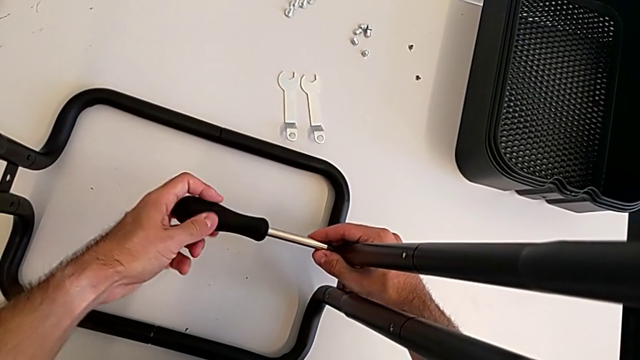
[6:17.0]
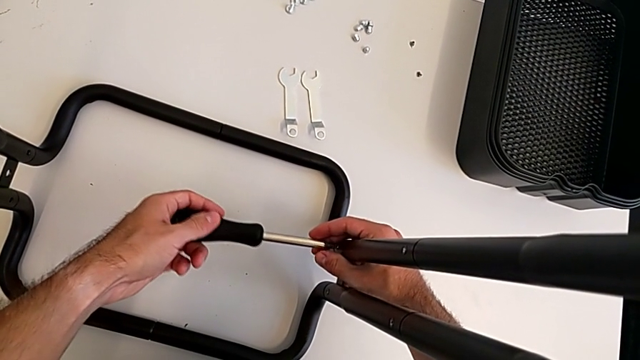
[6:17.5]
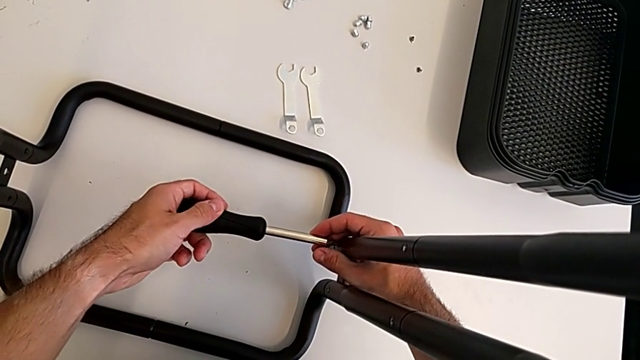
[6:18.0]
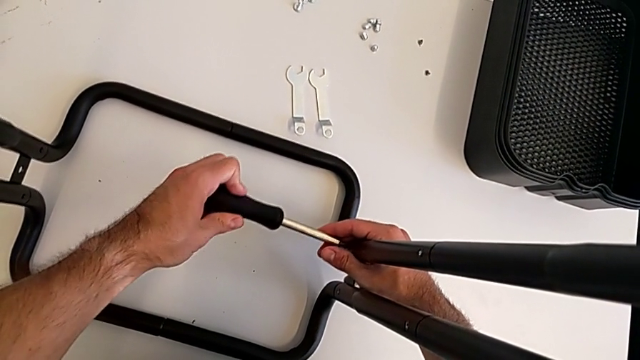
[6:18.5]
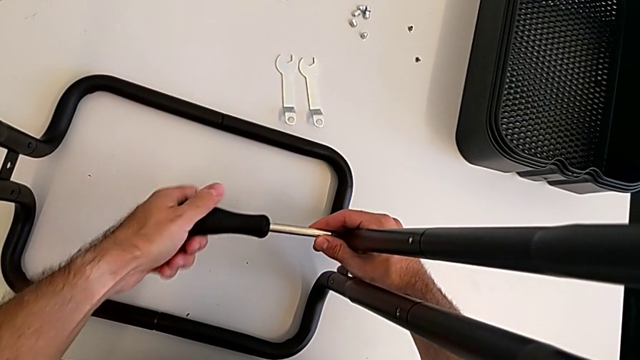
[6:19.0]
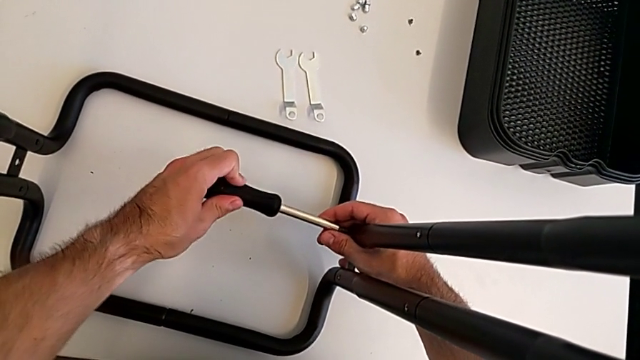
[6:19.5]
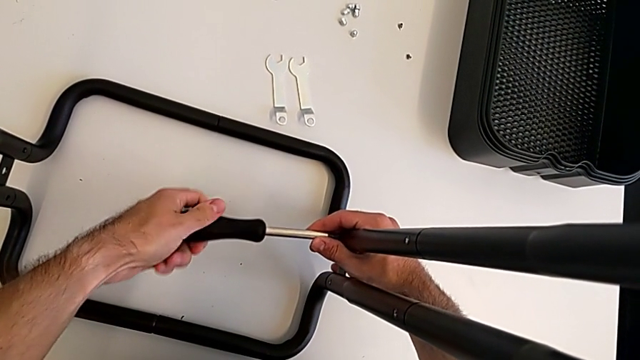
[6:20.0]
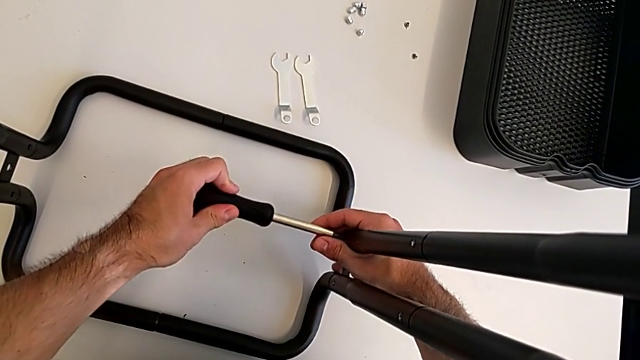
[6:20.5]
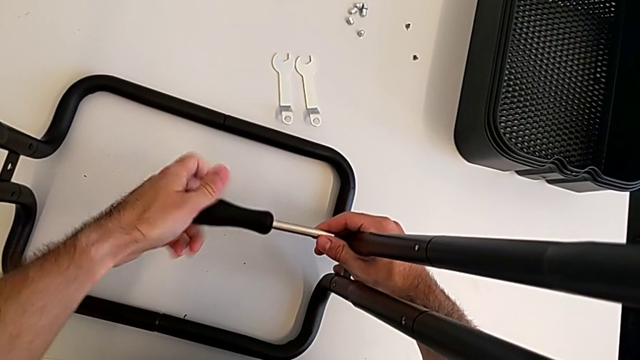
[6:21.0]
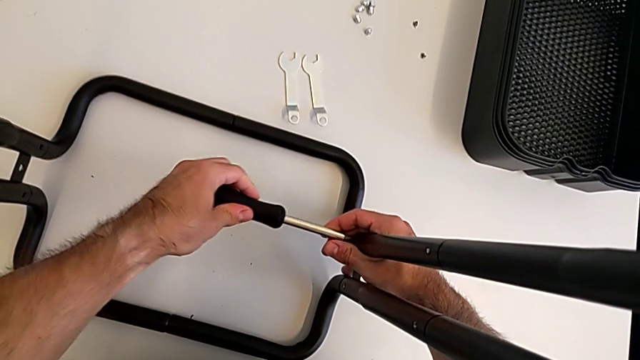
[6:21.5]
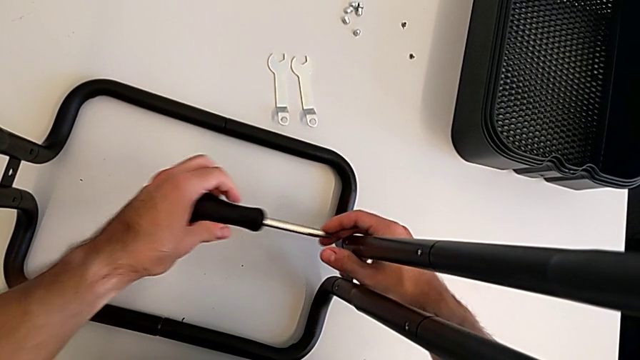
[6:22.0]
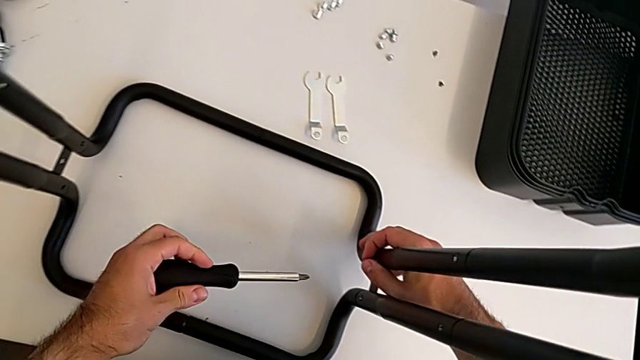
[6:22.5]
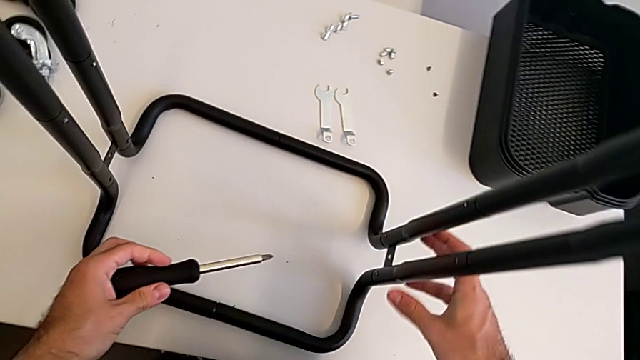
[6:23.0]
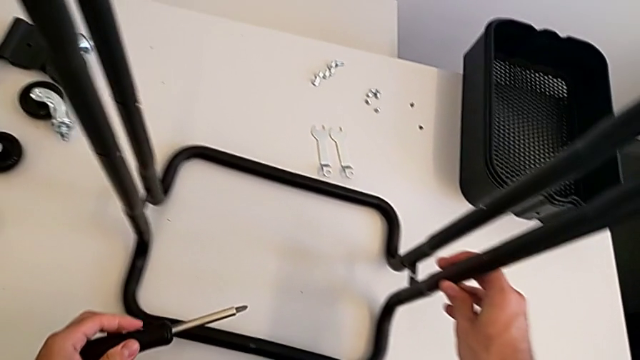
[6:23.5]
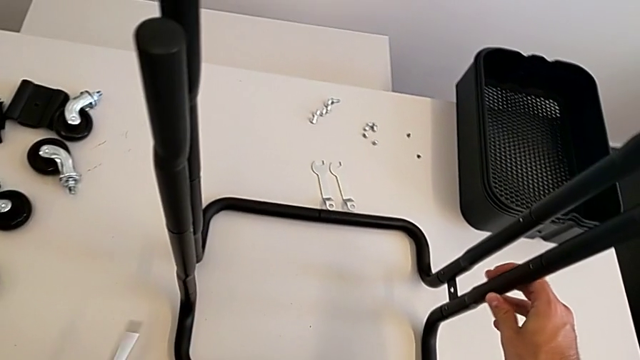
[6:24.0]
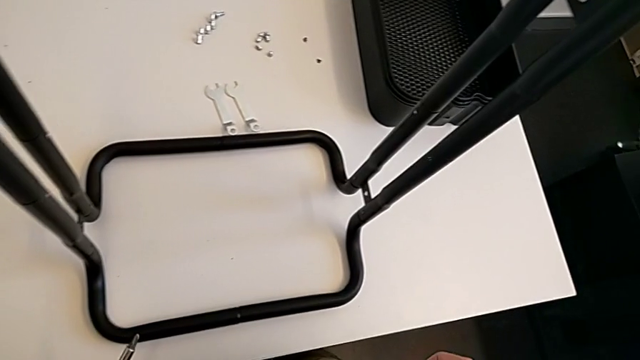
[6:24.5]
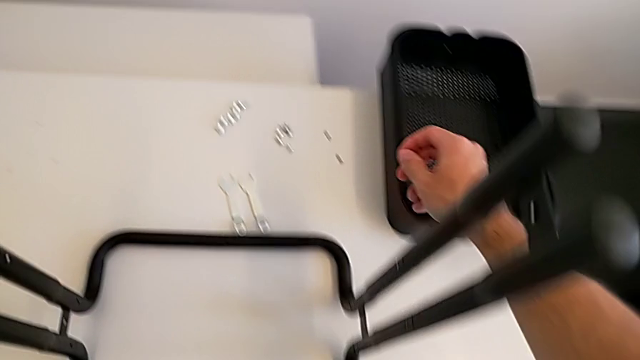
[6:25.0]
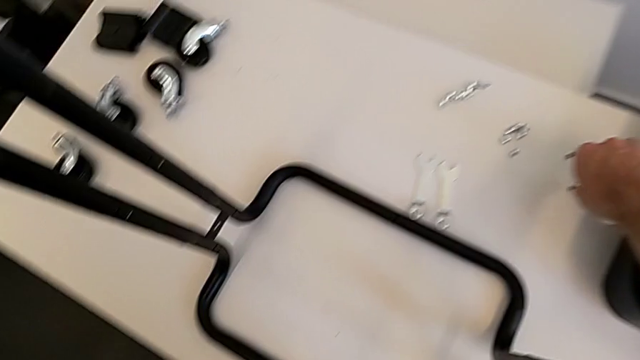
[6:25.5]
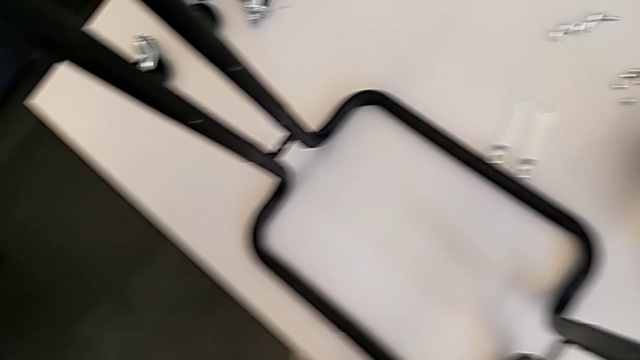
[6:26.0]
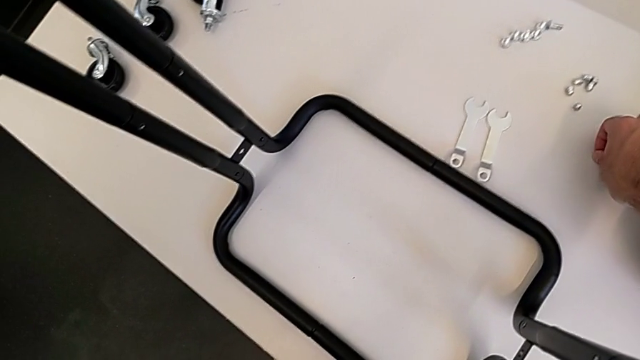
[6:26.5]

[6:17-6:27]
The camera wearer is screwing the two side half frames. They keep screwing the frame and grab the screw.

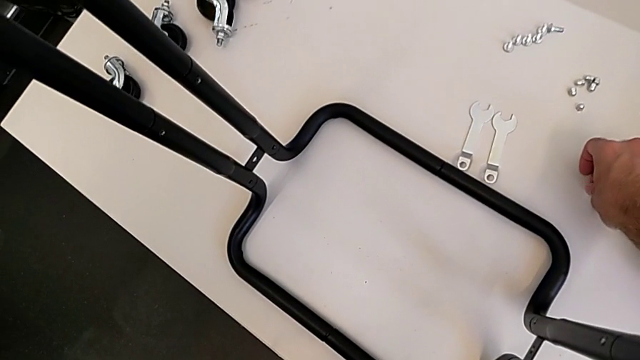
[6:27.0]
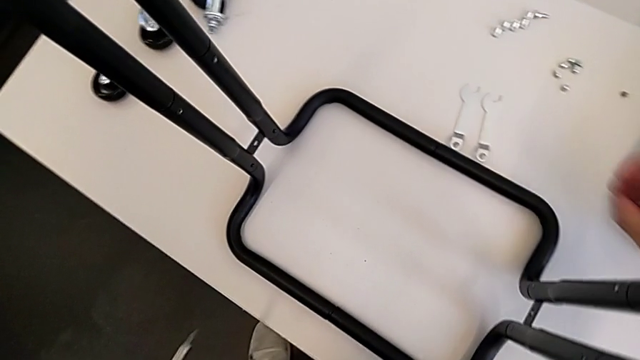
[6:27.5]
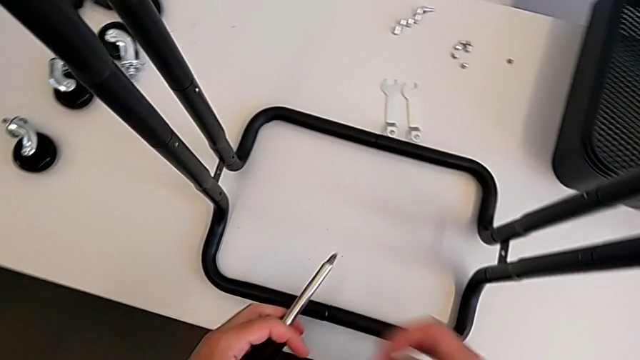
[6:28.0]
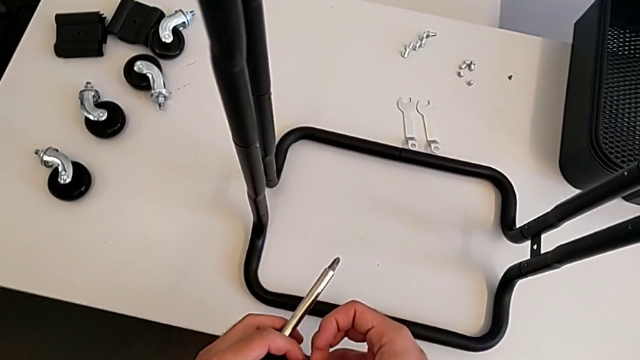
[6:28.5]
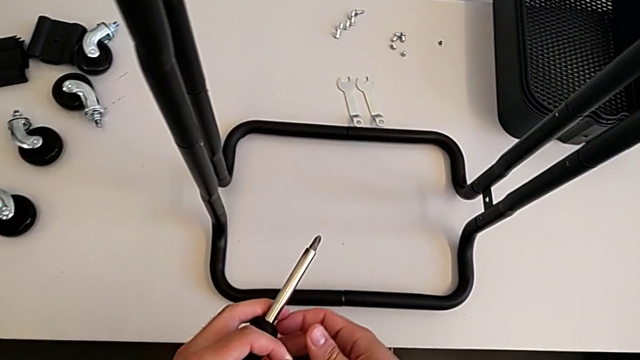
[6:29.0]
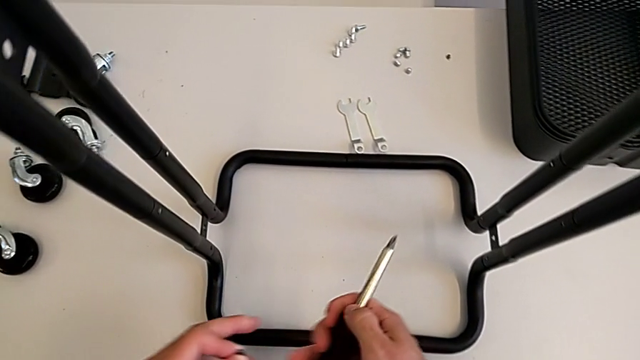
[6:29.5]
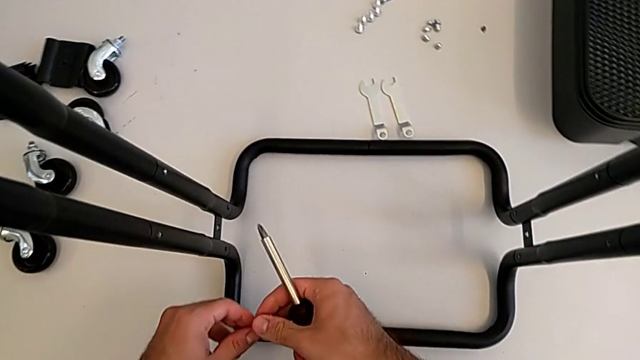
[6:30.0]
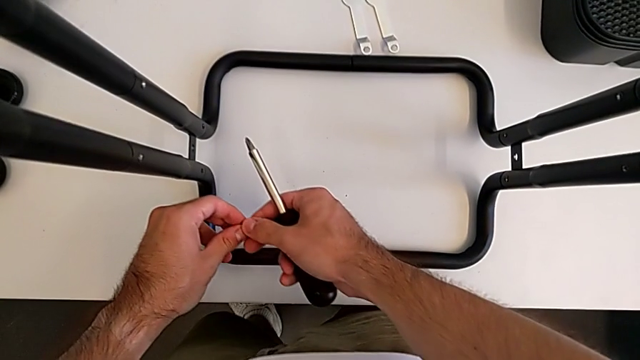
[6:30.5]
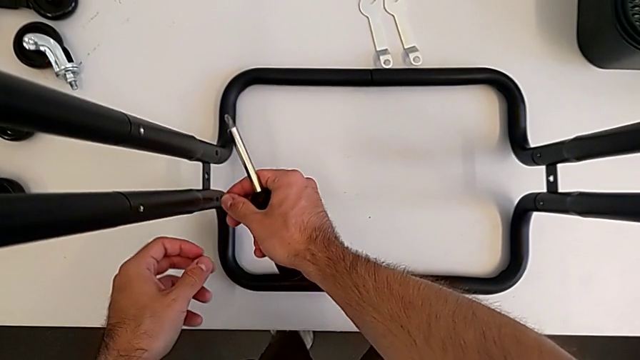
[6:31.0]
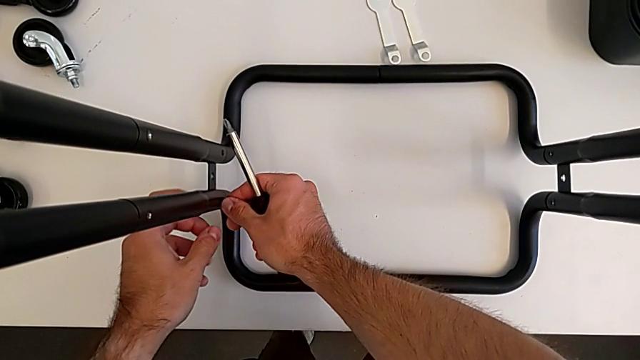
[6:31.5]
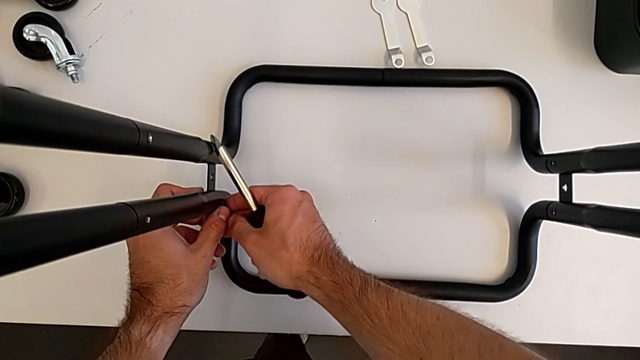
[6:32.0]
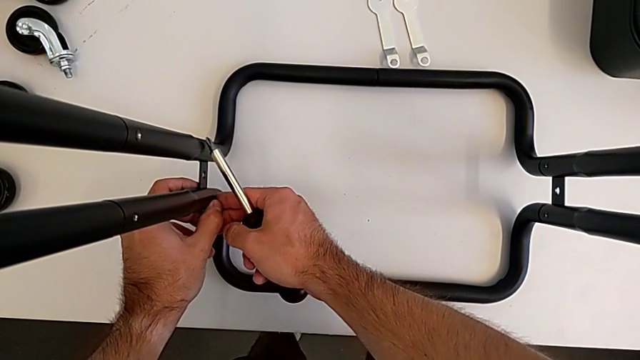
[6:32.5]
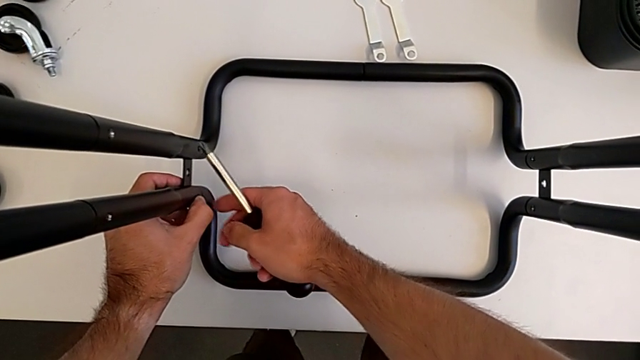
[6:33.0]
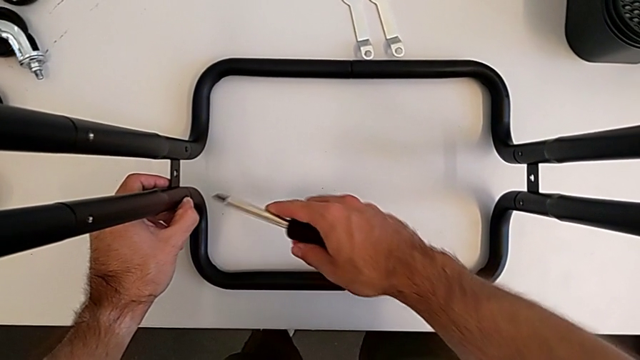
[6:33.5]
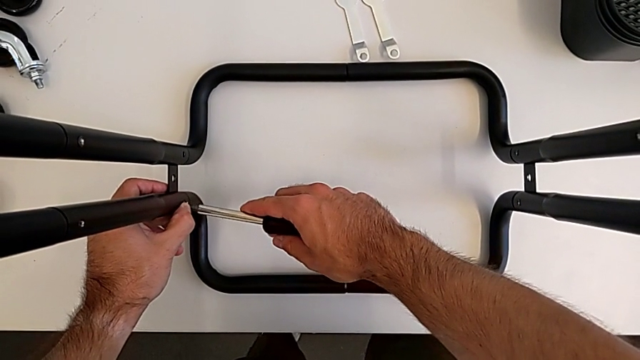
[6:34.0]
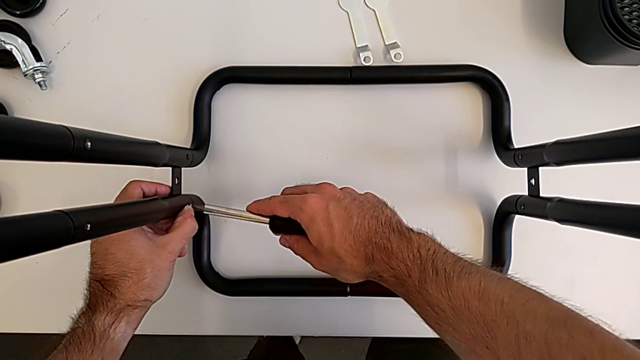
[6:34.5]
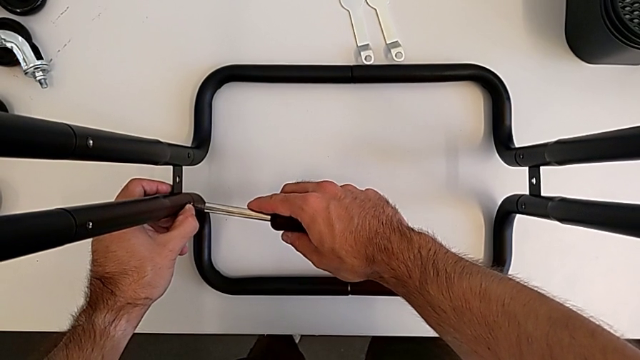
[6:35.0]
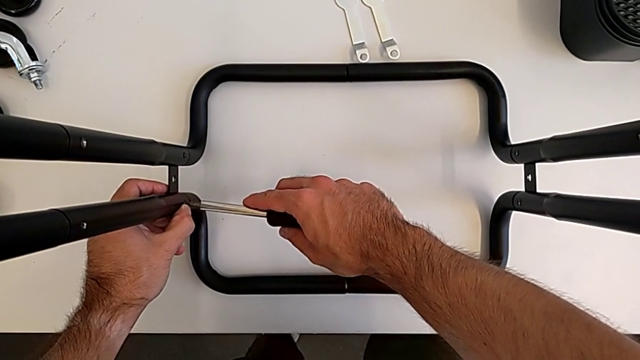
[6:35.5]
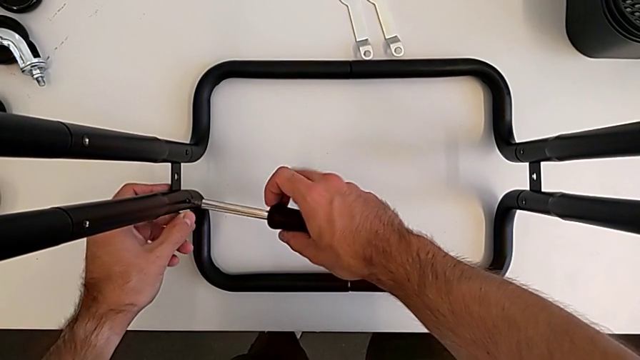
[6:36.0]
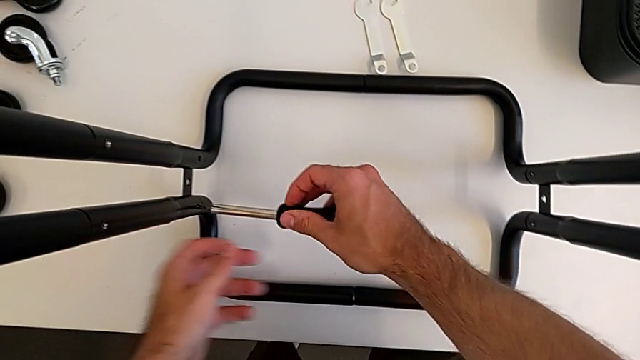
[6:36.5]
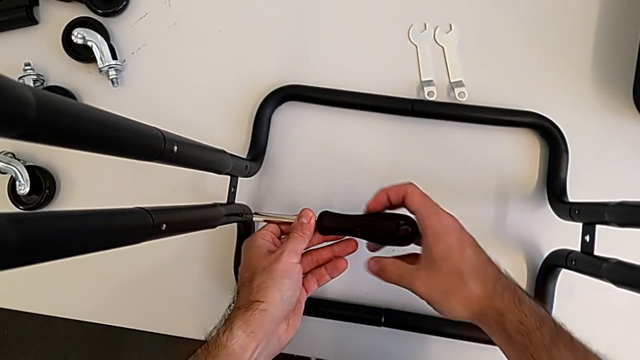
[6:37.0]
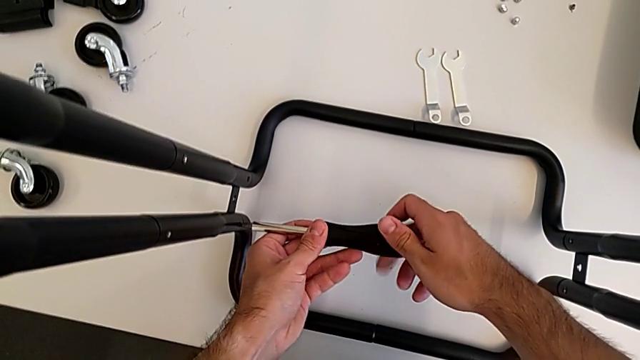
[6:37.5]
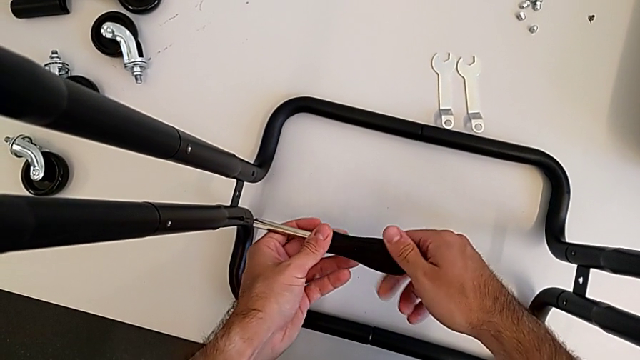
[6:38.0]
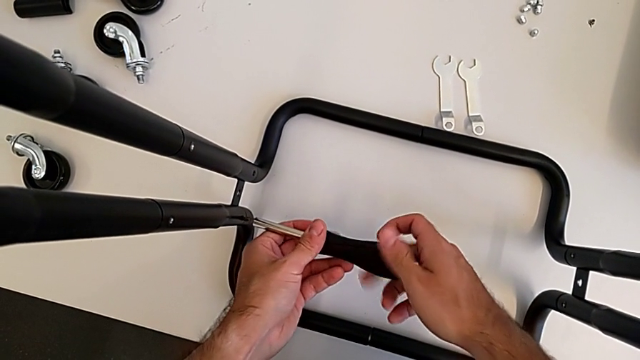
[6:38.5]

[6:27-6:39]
The camera wearer is screwing the two side half frames. They insert the screw, insert the screwdriver and begin to screw the frame.
